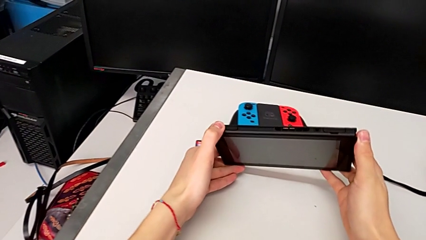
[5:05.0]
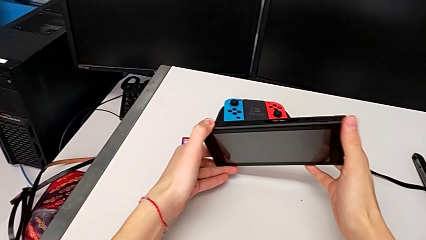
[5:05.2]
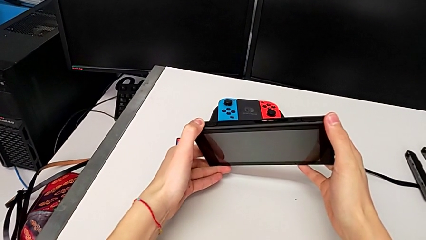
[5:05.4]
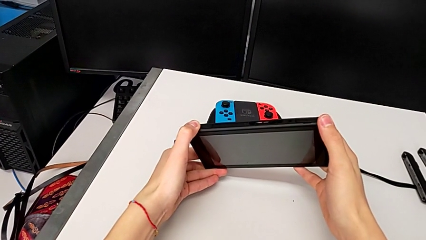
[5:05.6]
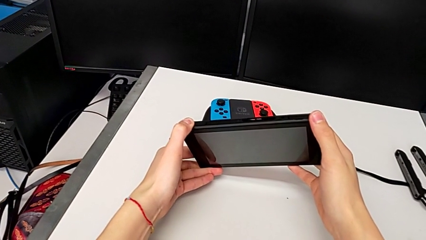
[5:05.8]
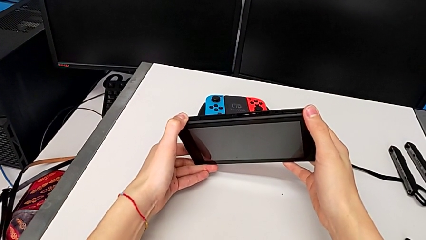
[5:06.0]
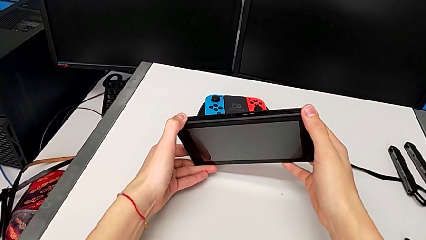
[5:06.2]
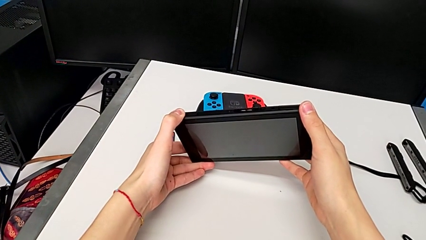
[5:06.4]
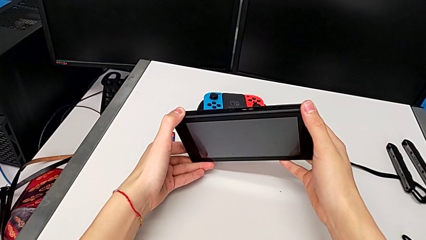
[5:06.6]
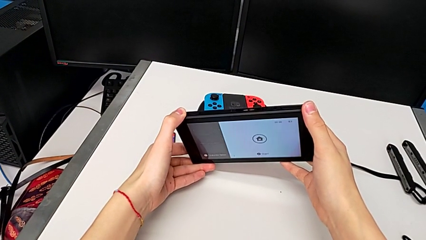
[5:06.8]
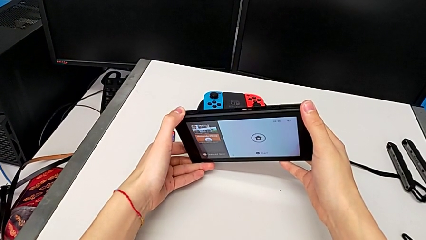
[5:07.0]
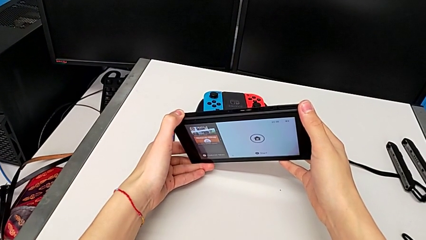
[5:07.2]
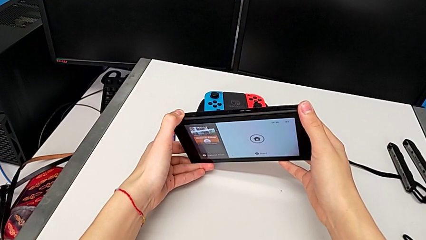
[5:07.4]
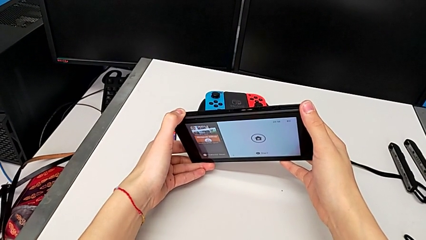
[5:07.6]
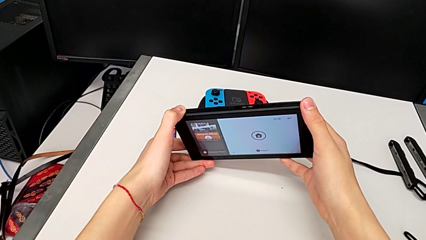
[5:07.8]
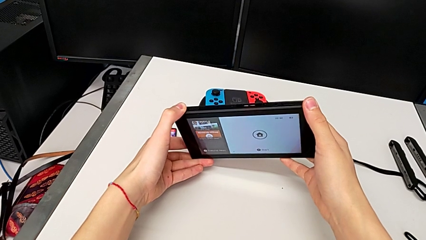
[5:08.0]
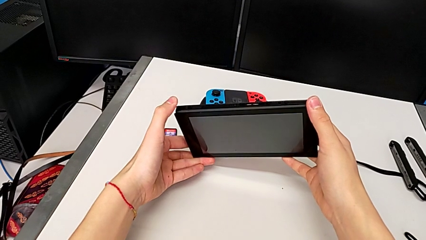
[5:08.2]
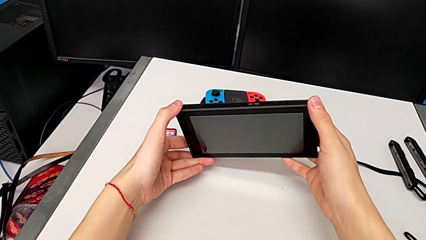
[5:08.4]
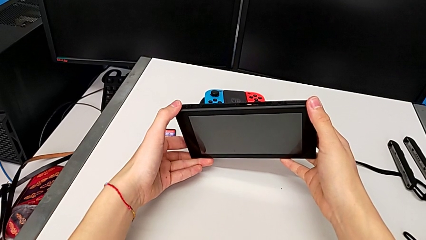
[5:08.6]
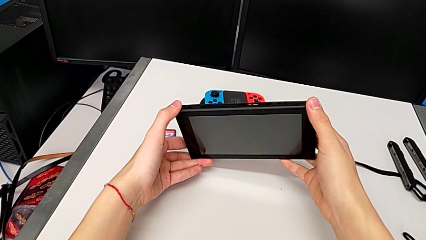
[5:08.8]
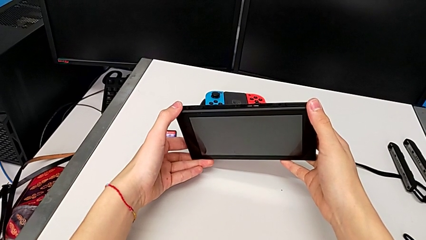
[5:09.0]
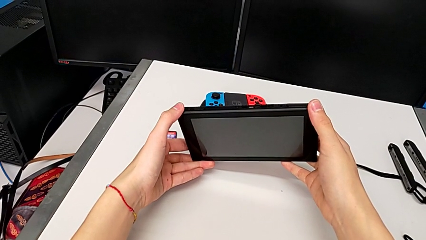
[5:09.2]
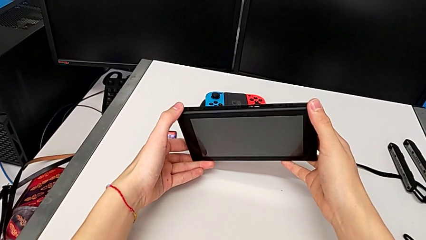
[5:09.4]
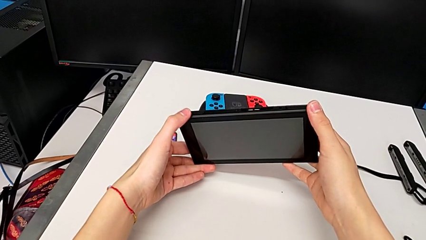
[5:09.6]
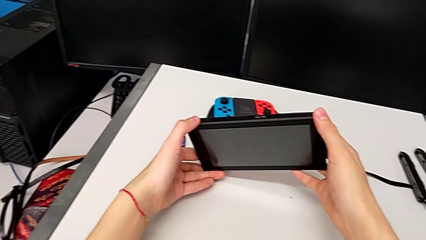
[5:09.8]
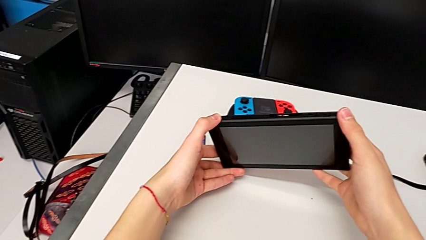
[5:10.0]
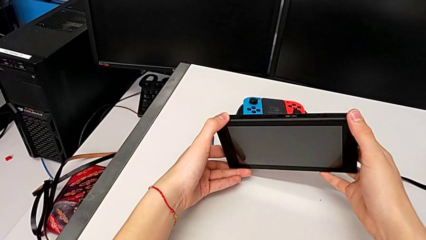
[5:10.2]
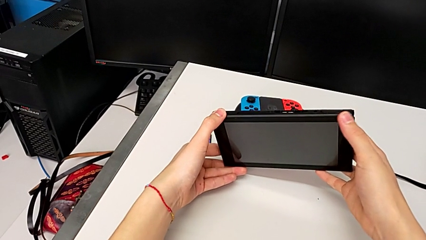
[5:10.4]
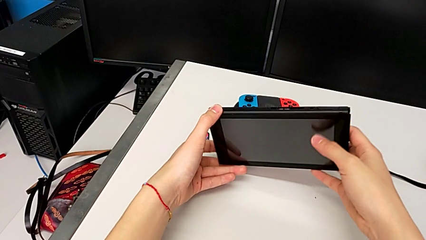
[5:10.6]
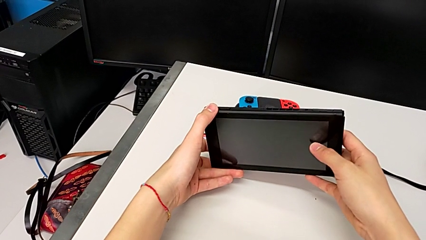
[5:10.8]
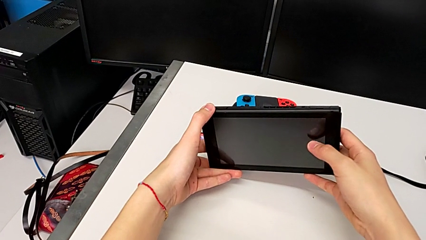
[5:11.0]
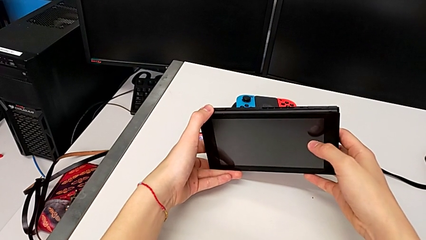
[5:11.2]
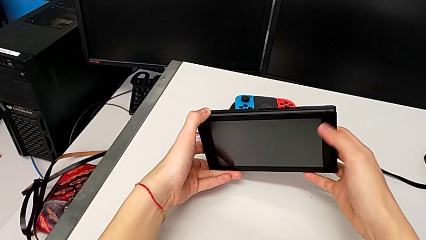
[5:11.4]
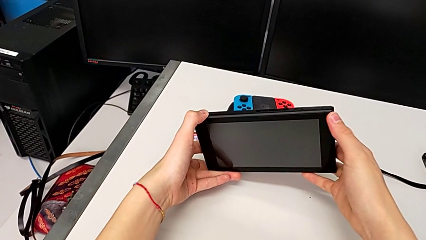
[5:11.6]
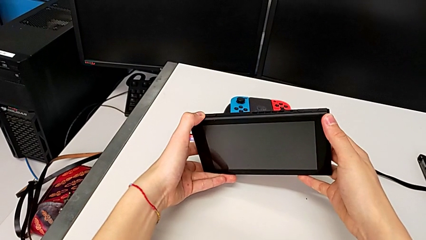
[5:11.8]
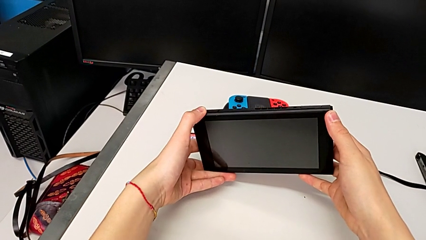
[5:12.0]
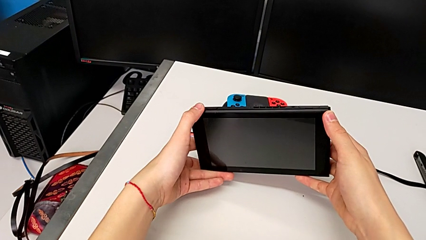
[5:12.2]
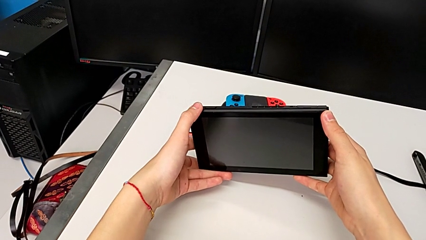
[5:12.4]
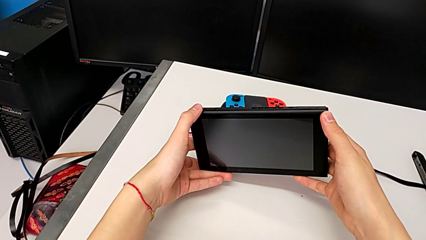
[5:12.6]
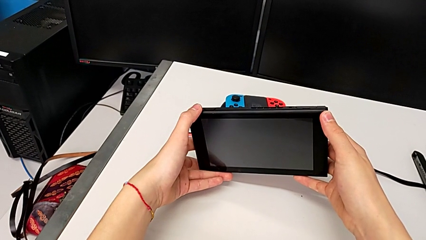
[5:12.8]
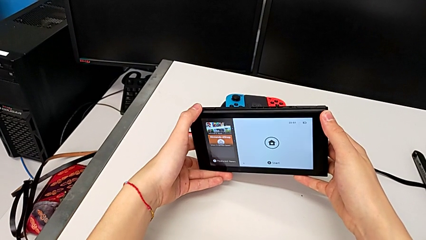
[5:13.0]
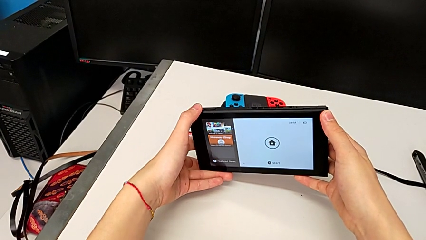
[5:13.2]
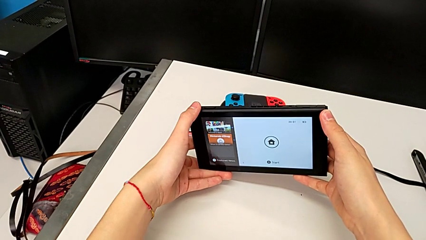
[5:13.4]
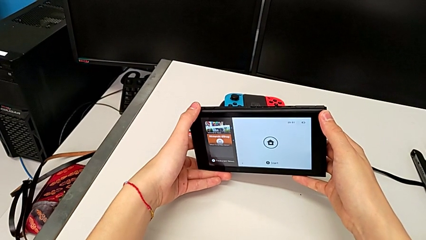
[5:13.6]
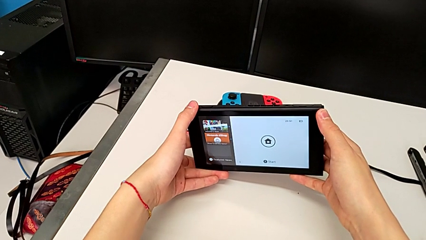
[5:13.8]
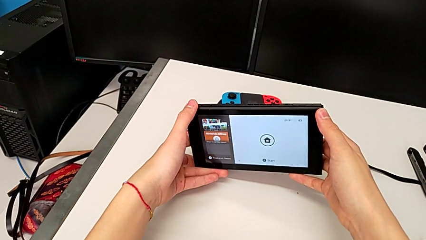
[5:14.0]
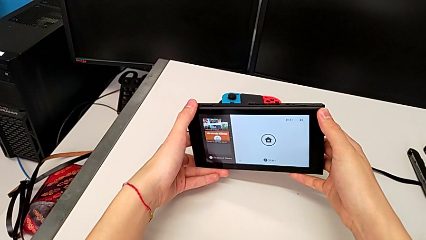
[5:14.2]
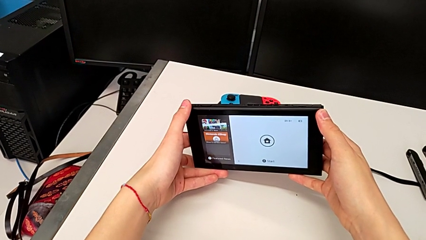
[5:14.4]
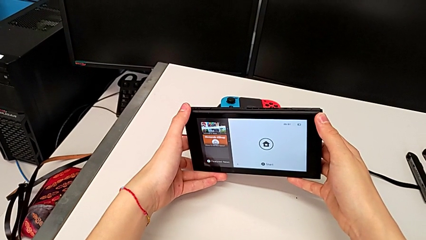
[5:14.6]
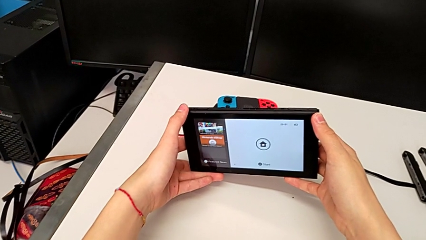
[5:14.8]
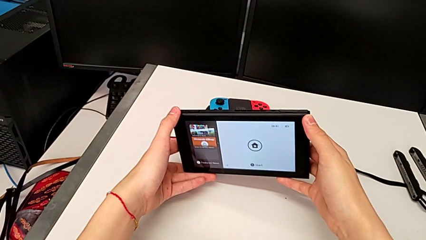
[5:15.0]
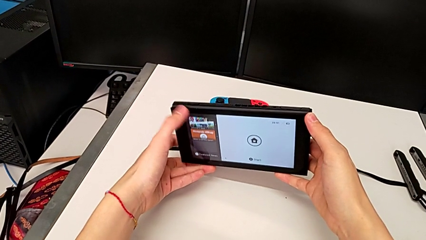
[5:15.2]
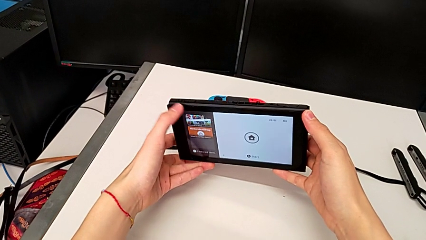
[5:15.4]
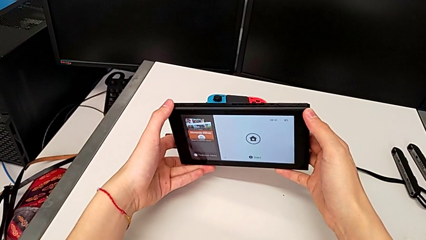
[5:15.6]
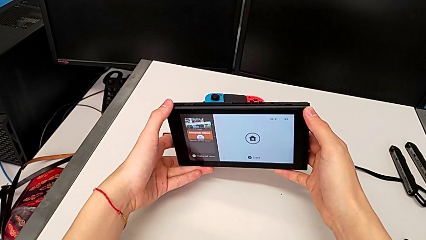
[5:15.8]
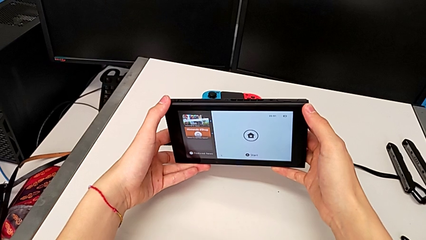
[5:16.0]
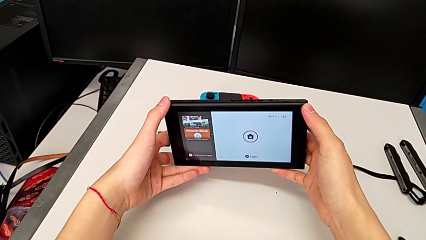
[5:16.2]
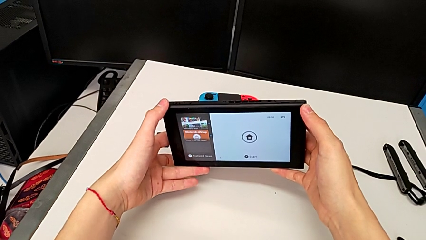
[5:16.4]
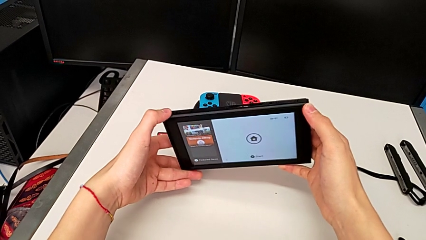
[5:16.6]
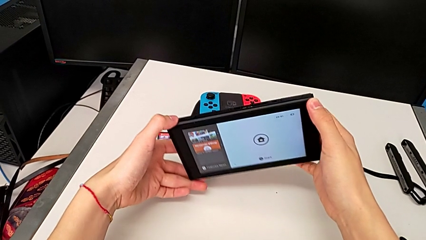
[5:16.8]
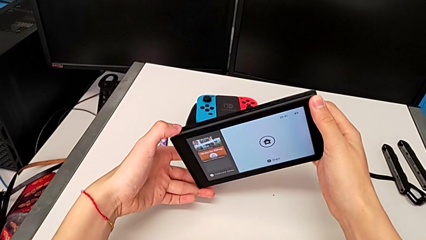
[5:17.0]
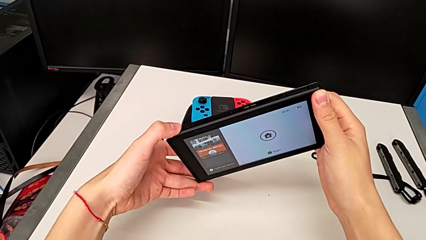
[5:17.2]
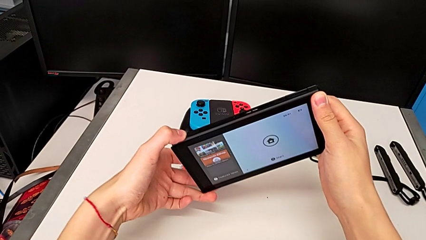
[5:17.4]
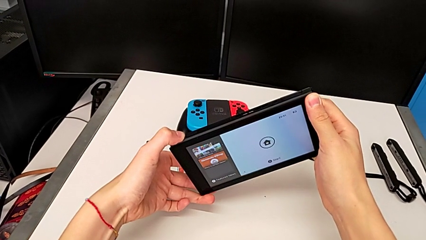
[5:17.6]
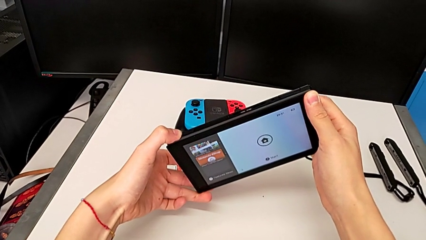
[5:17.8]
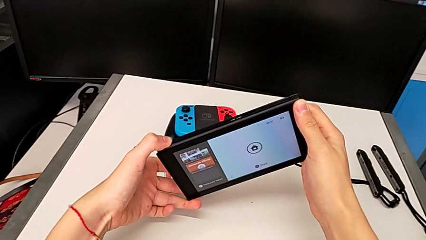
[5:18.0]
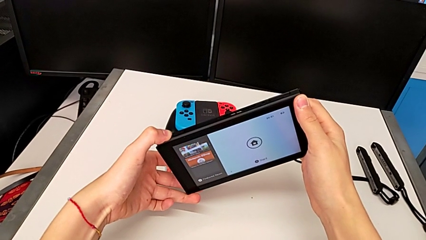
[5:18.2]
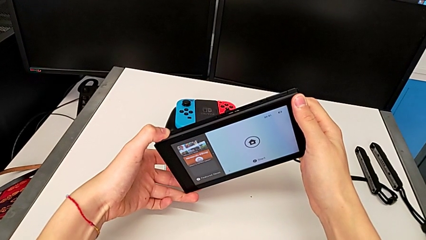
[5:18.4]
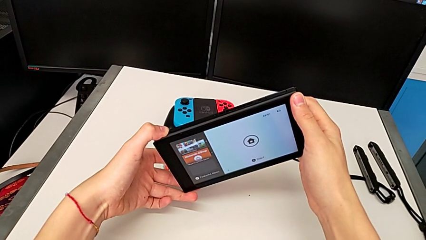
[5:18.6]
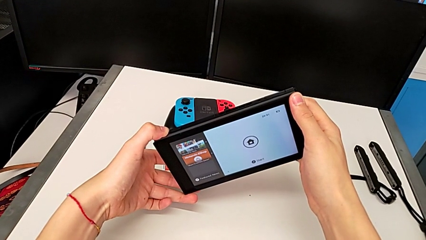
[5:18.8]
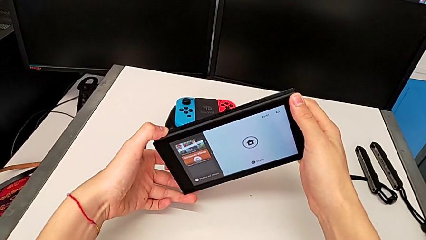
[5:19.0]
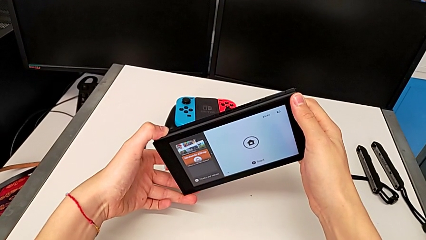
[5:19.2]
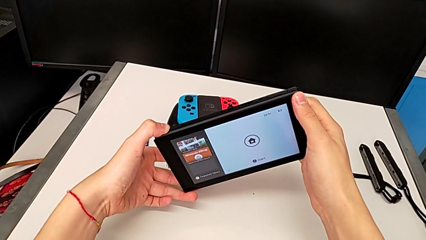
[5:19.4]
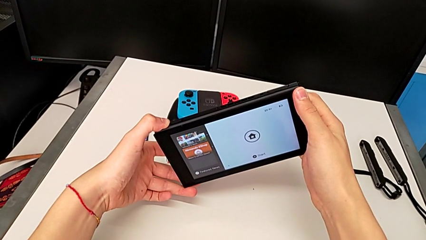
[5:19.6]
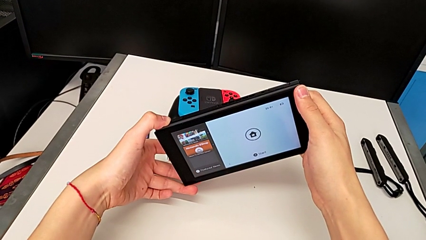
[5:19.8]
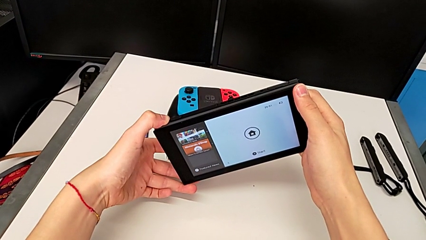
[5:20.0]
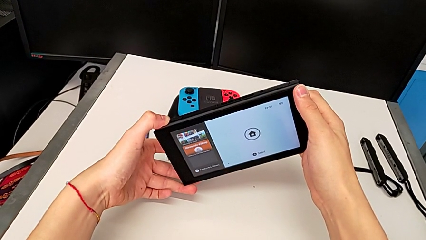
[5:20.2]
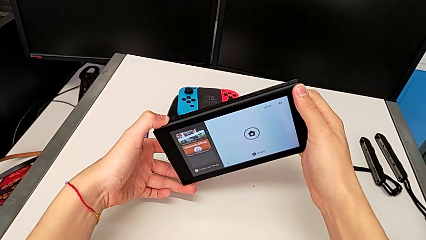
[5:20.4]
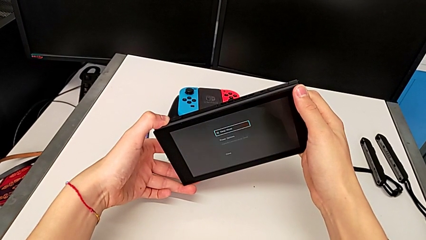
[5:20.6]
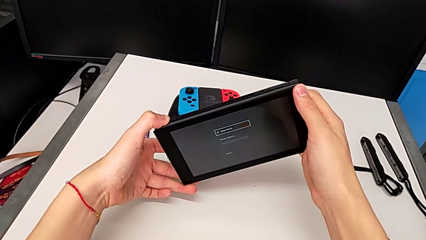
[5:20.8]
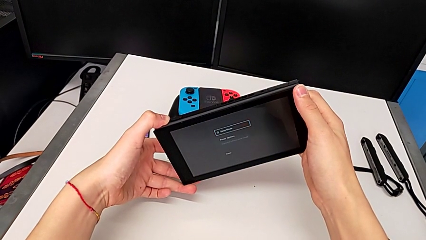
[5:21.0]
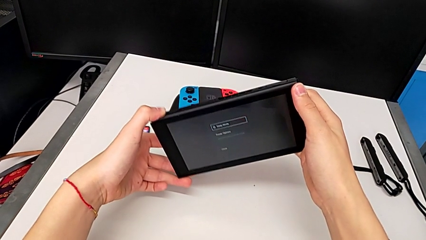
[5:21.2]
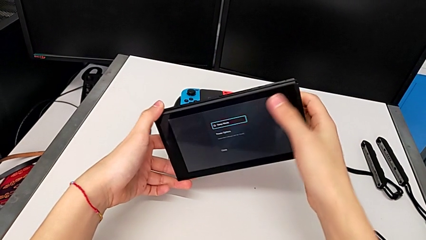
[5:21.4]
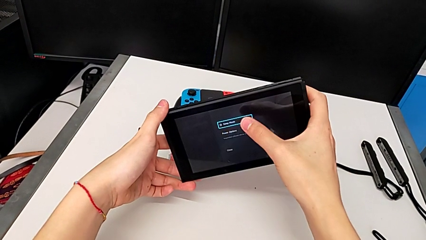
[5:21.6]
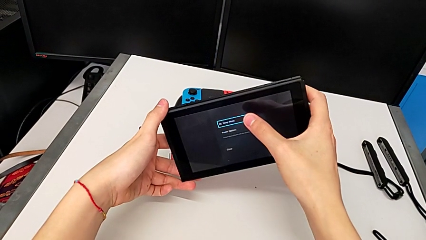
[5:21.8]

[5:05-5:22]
The camera wearer is turning off their Nintendo Switch. They wrongly press the top button, hold the Nintendo Switch, press the top button, hold the Nintendo Switch and hold the top button.
